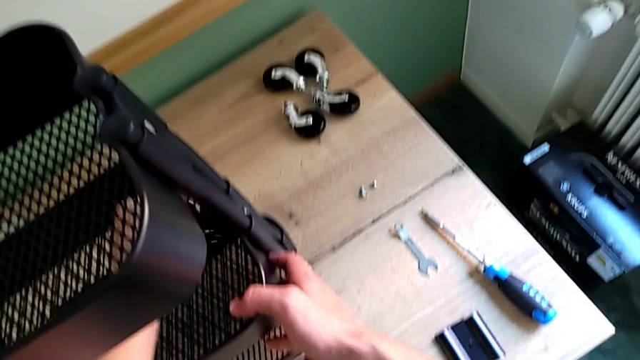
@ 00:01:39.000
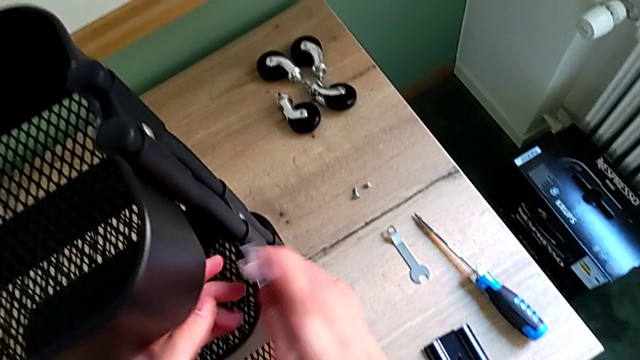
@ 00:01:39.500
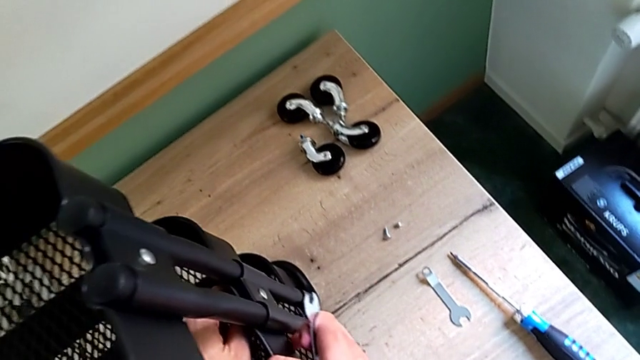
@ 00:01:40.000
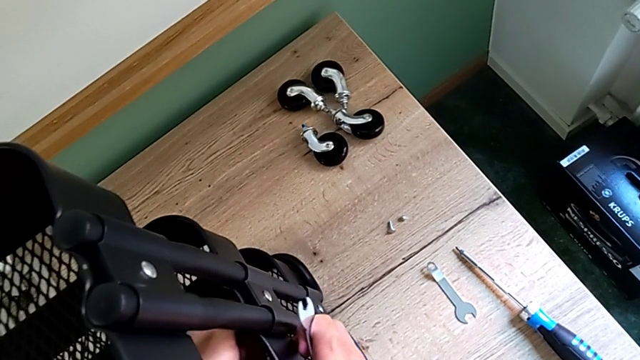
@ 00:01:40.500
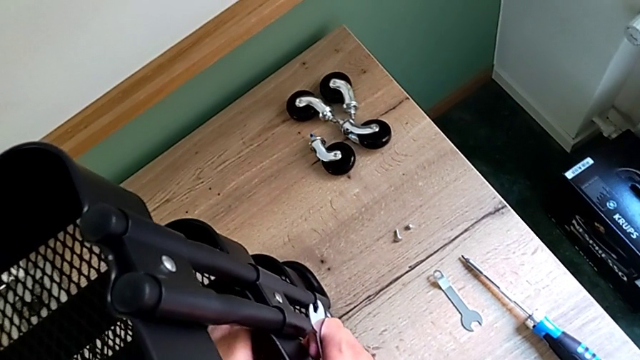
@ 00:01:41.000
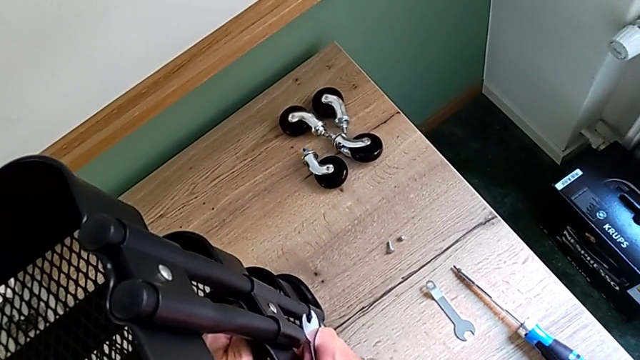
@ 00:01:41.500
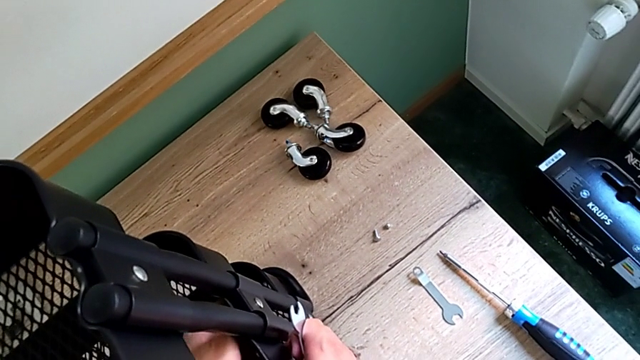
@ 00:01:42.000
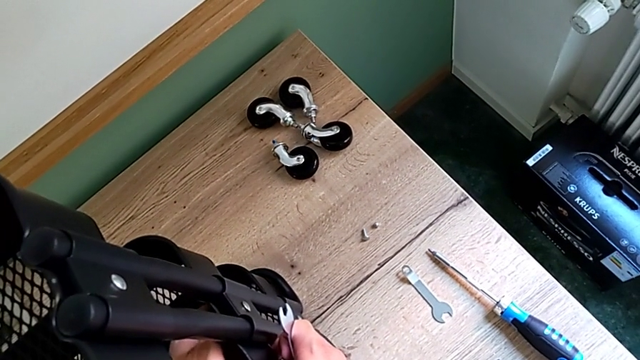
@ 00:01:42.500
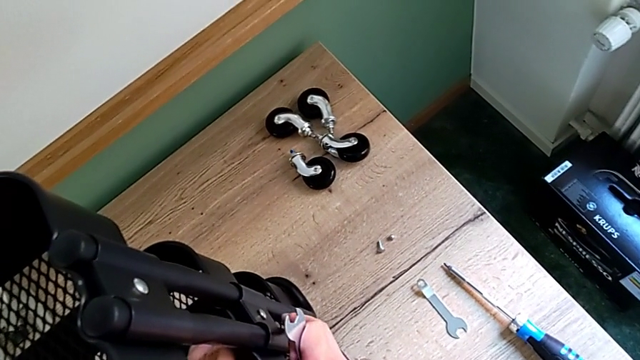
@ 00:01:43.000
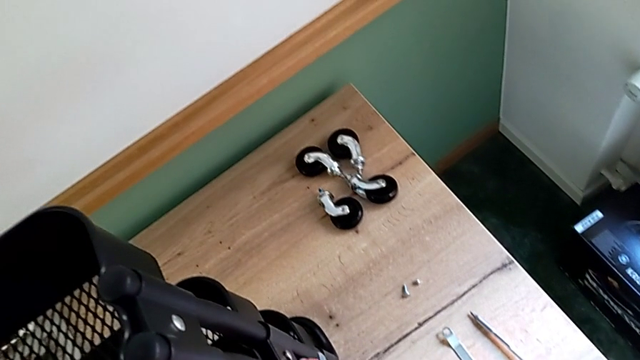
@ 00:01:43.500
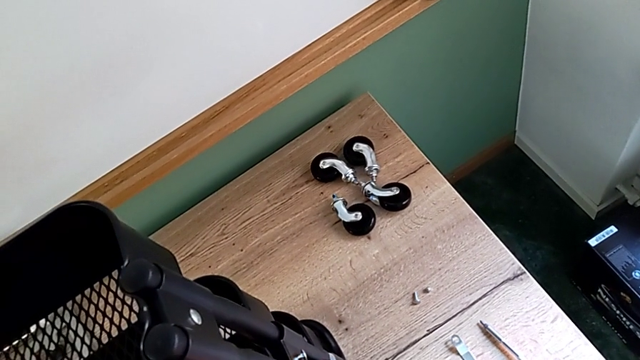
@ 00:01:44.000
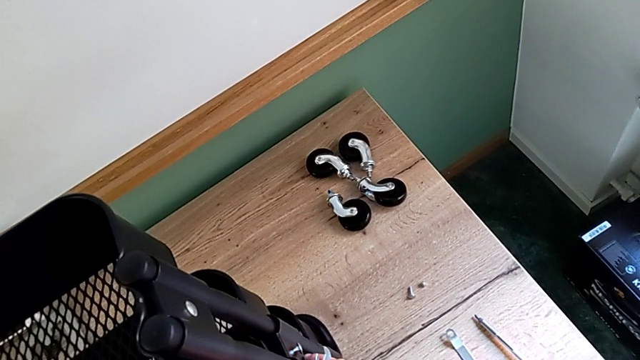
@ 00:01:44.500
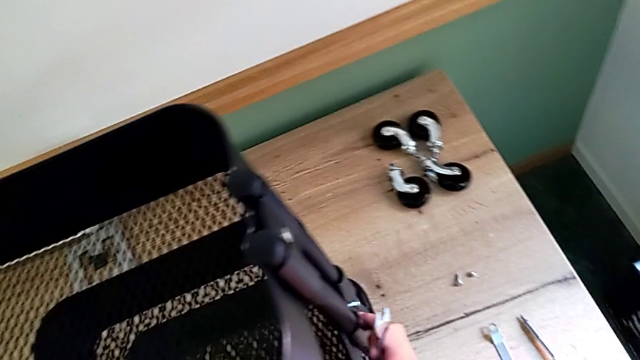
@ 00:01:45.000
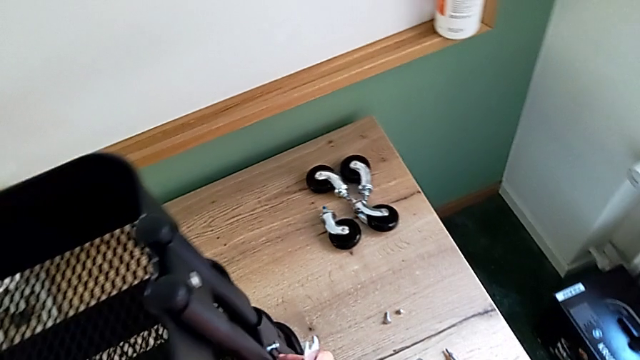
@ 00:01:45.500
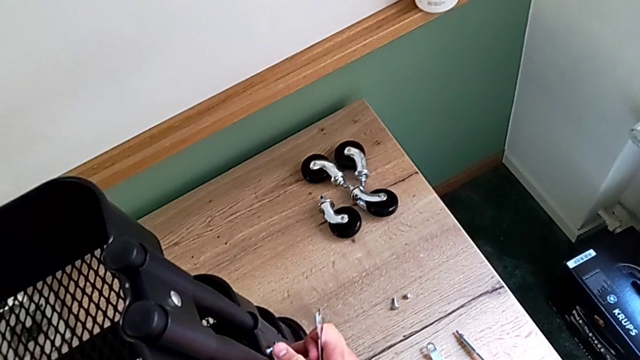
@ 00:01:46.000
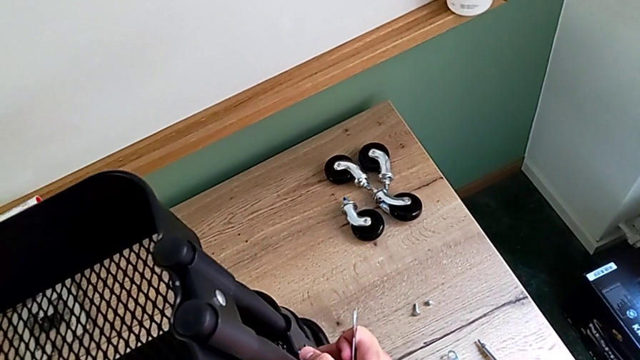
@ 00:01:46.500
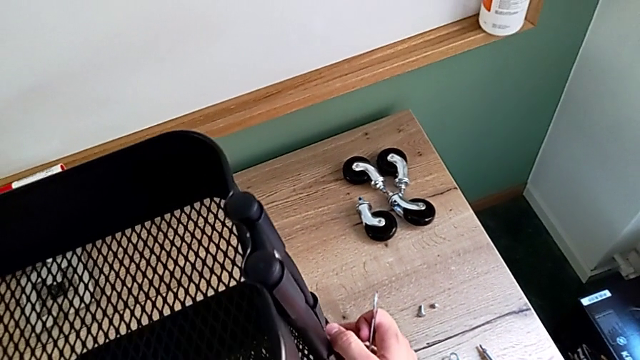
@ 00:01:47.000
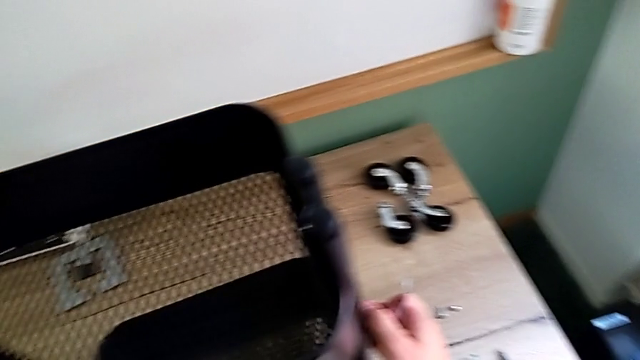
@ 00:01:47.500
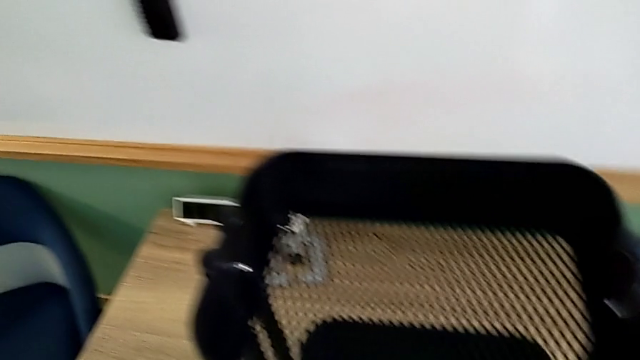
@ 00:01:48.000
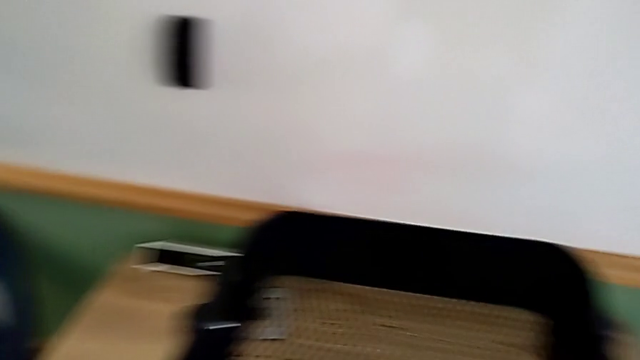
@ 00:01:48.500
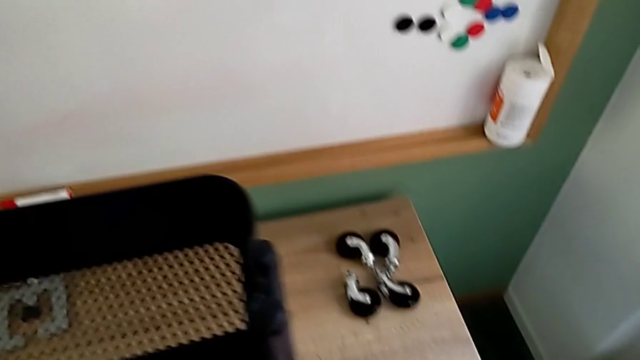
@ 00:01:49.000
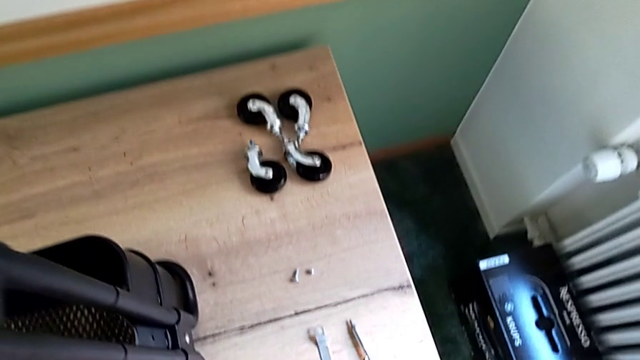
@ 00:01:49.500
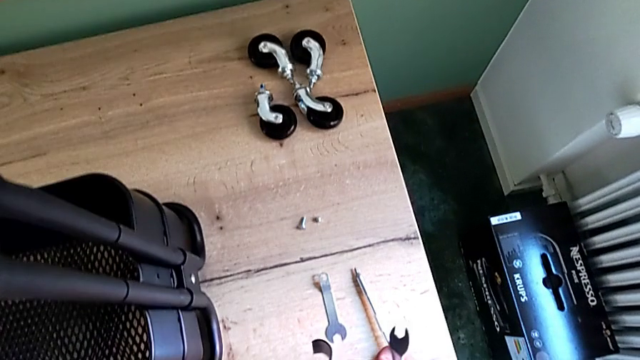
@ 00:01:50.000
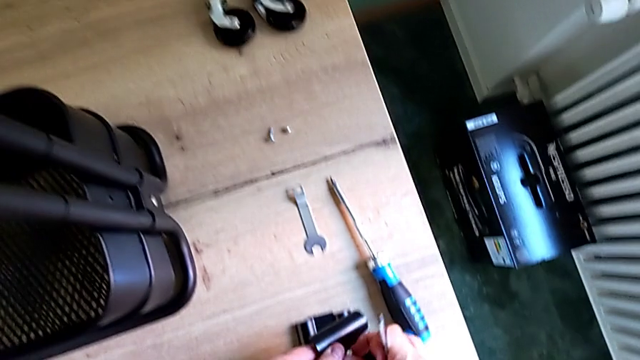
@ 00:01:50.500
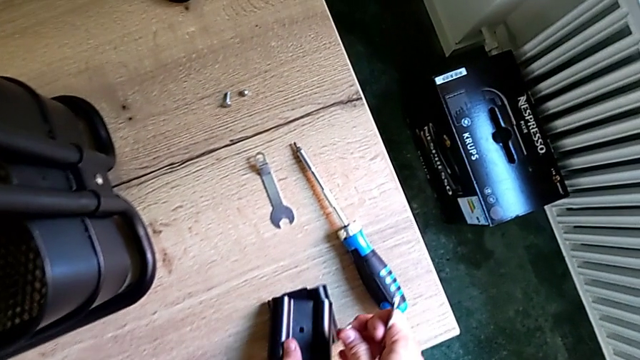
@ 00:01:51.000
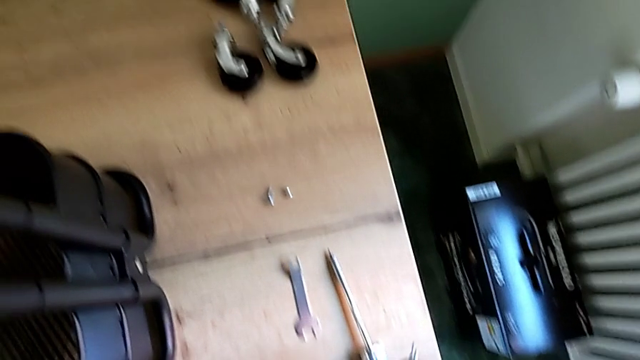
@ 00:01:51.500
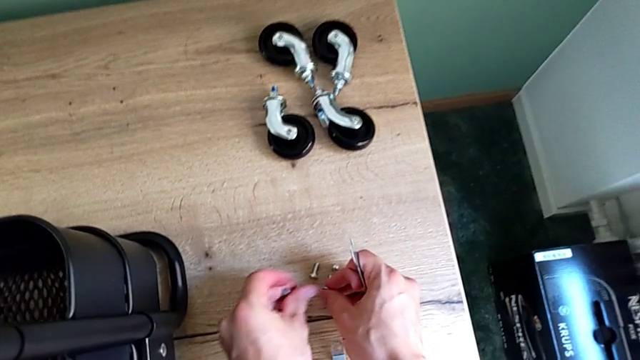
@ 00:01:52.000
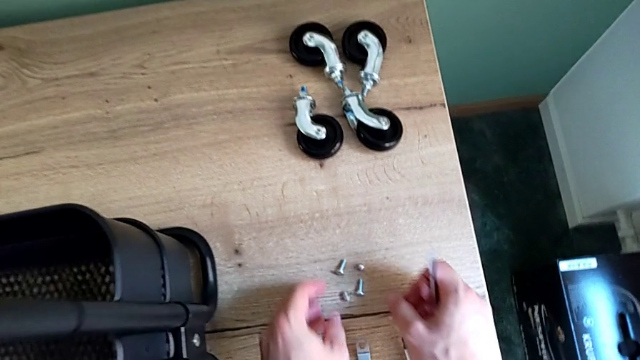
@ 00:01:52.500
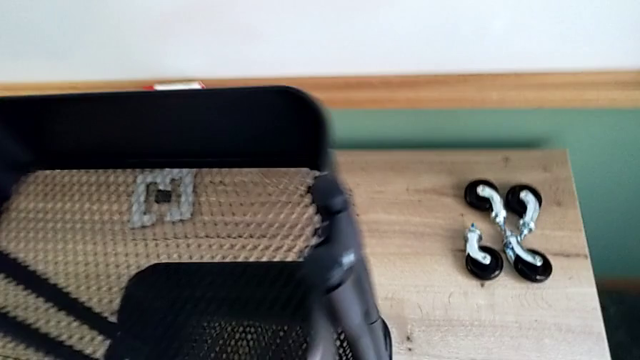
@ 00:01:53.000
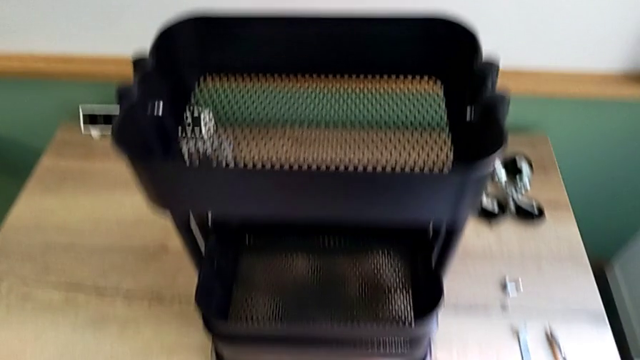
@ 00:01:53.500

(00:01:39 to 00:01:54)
The camera wearer is disassembling the brackets of the middle tray. They unscrew the hexagon cap nut and place the bracket.

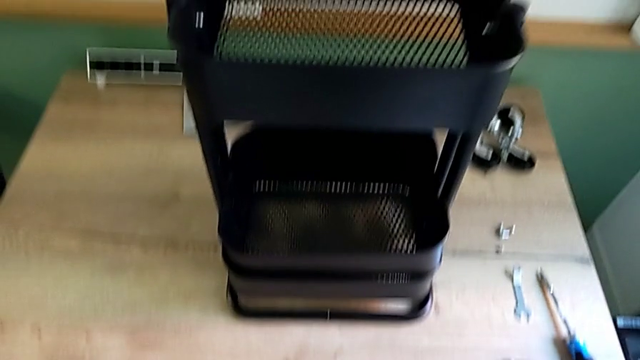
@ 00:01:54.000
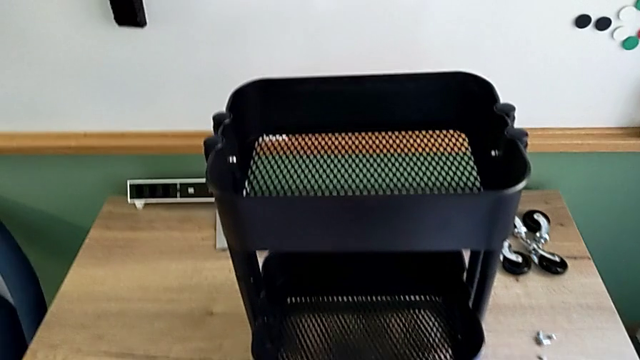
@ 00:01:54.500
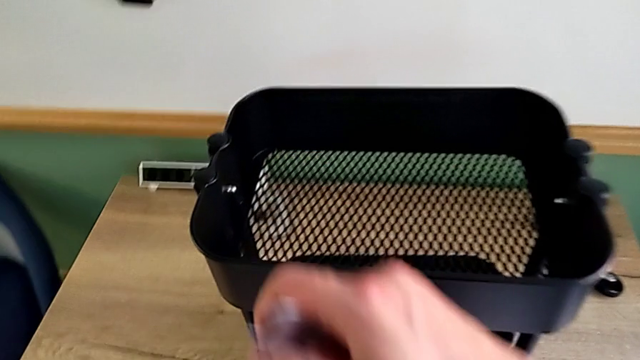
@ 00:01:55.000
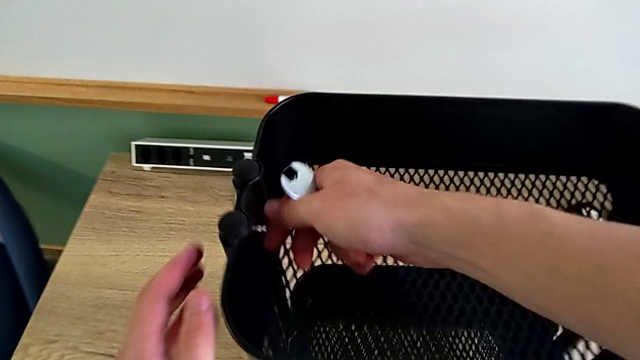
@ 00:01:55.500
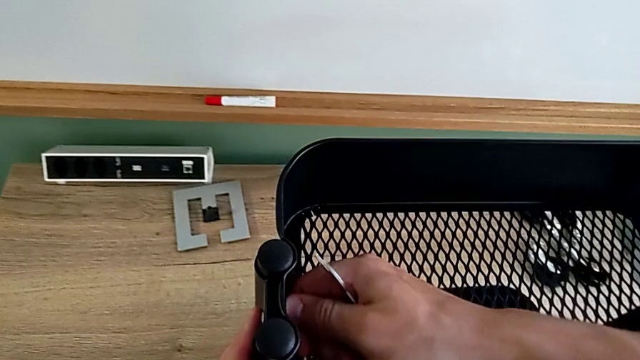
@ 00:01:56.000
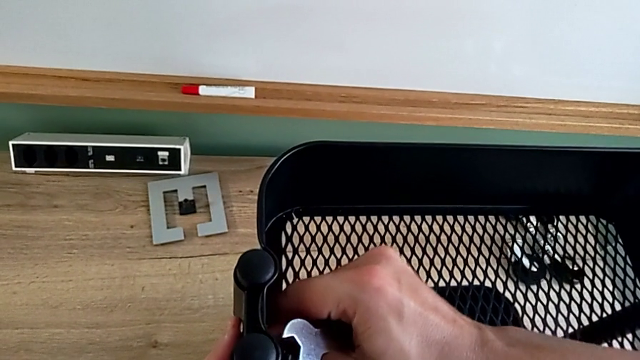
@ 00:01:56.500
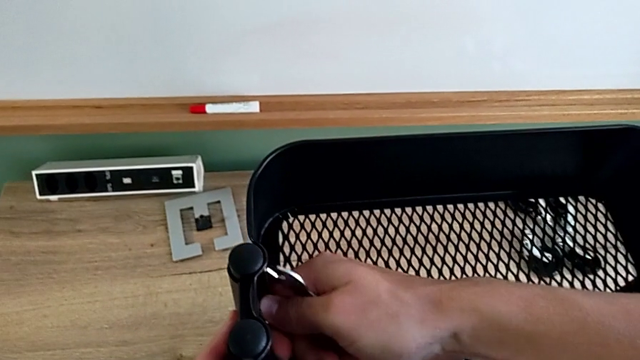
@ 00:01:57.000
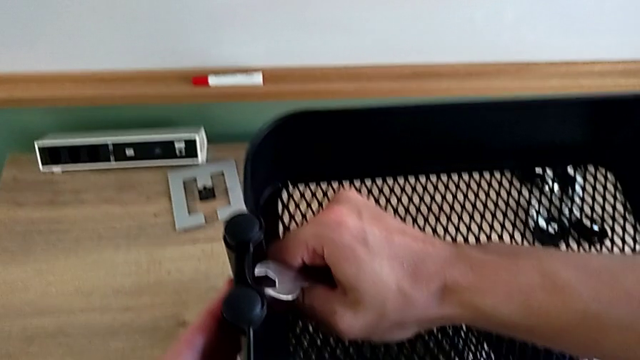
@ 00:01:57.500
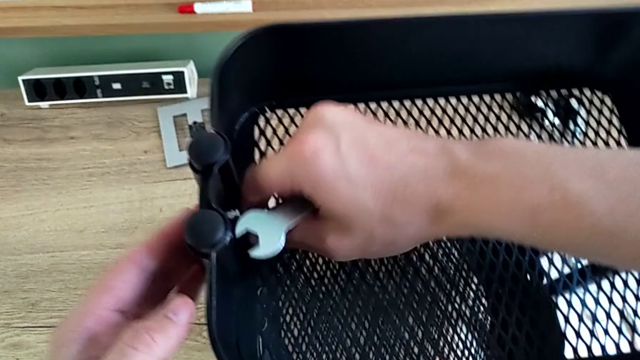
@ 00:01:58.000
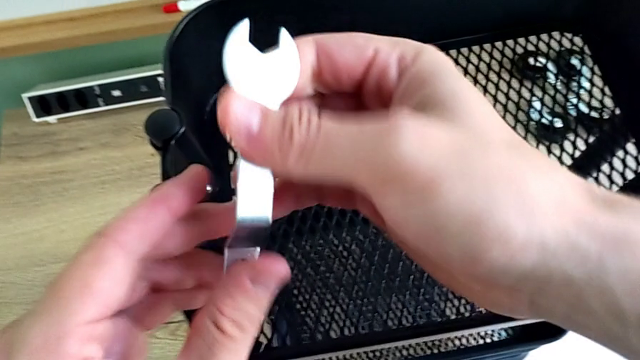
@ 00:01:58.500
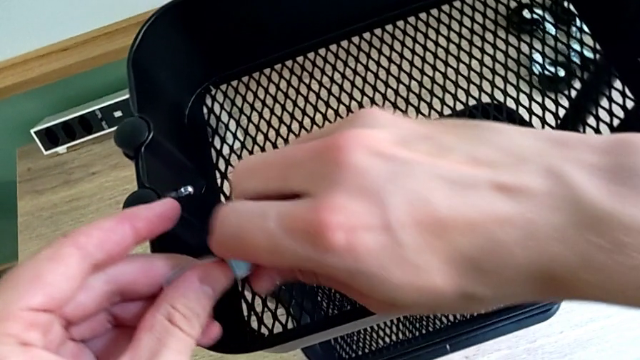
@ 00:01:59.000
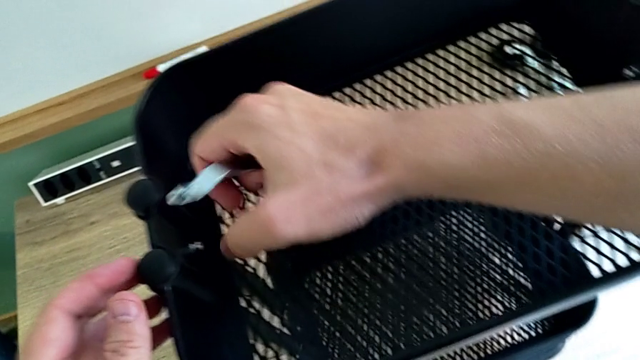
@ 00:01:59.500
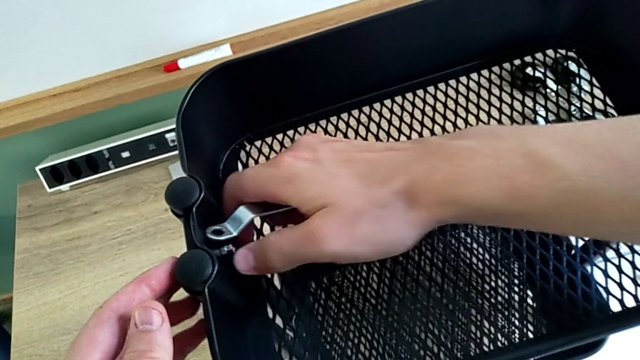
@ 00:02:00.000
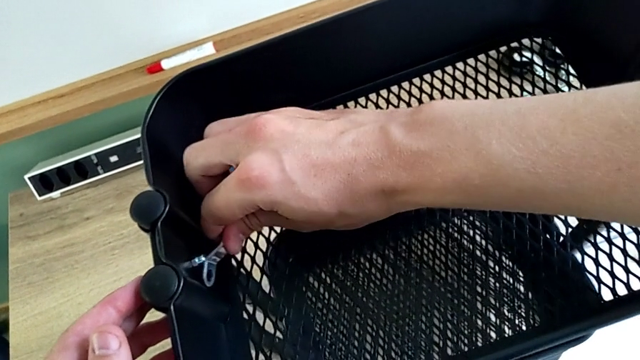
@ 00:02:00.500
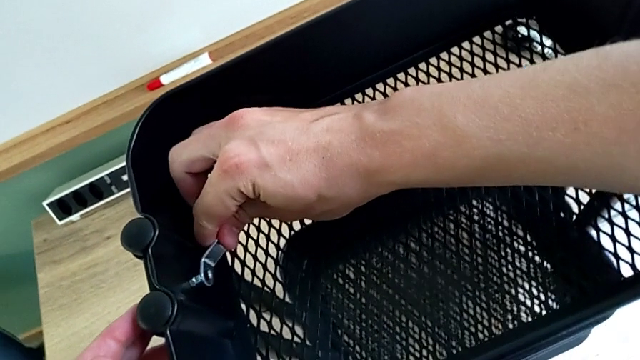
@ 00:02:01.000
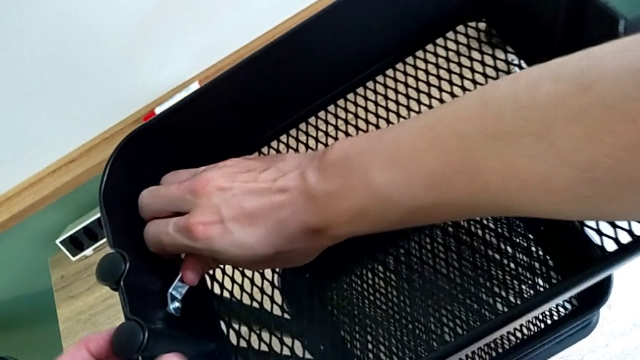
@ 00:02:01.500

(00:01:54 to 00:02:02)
The camera wearer is disassembling the top tray of the shelf. They approach the hexagon cap nut, grab it, unscrew it, approach the hexagonal wrench and insert it.
